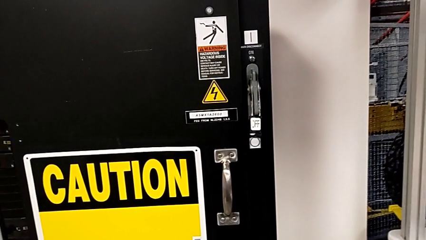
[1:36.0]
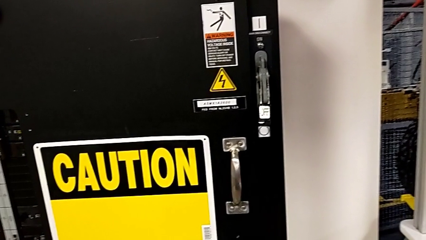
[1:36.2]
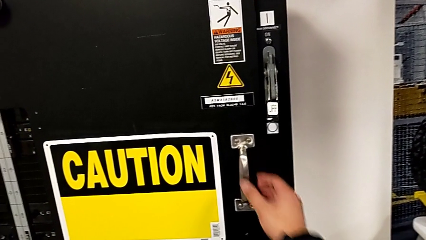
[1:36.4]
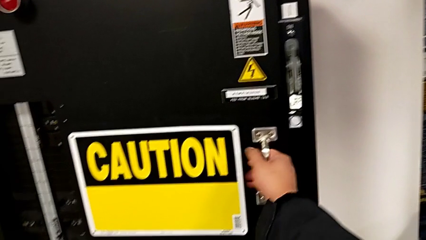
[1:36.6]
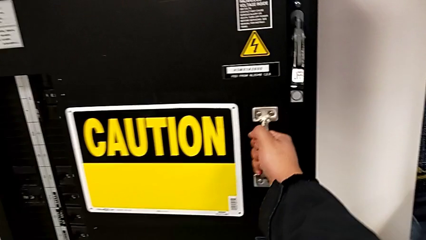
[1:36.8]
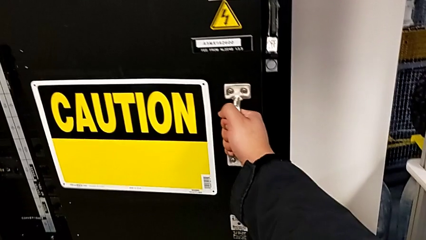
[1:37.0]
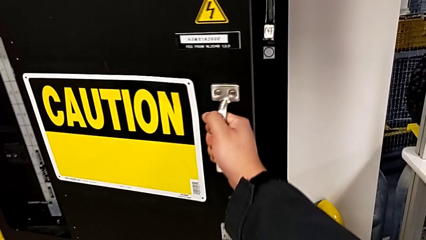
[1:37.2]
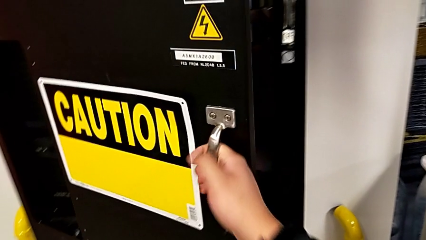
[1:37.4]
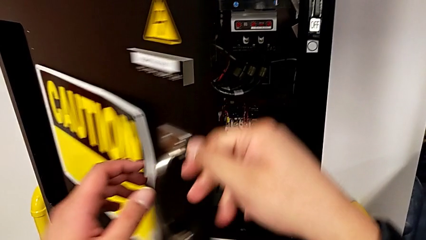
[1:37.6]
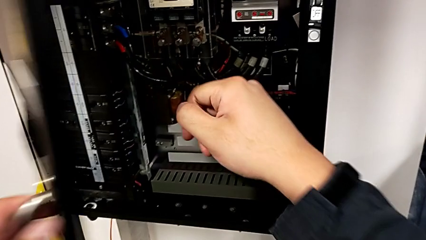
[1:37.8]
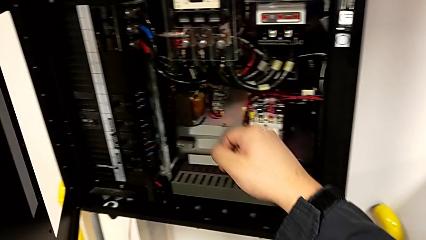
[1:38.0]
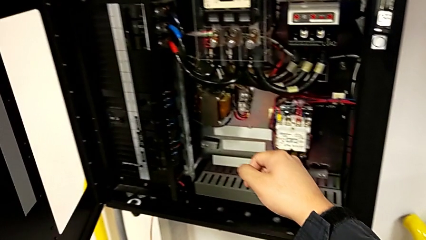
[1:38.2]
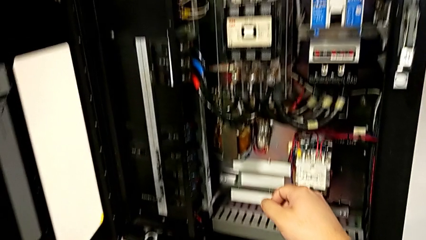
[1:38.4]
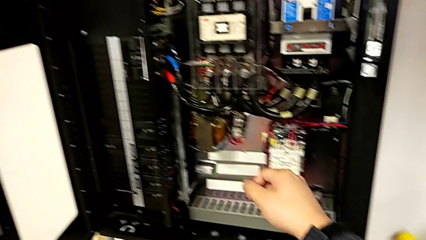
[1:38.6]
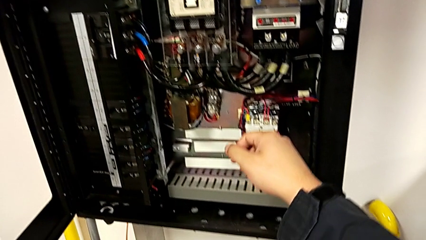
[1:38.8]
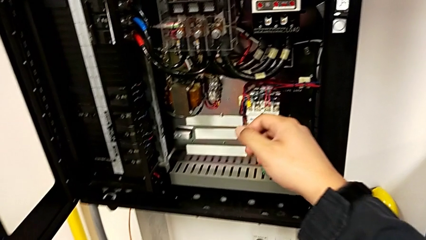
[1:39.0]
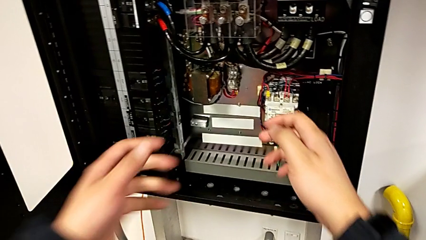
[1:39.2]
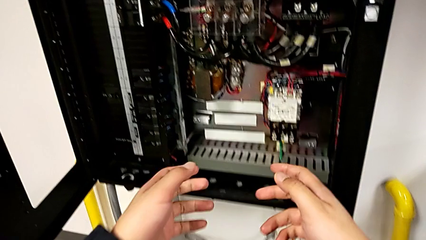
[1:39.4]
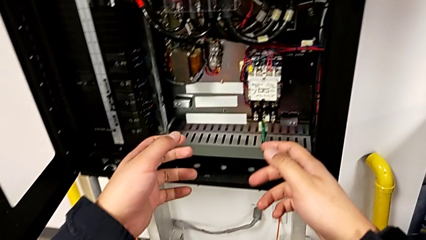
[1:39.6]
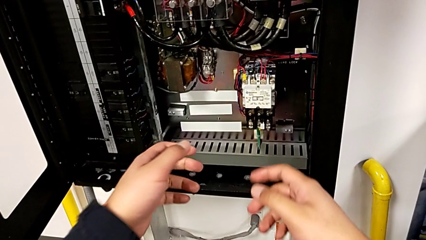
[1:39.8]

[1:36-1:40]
The camera wearer opens the circuit breaker. They open the front panel door.

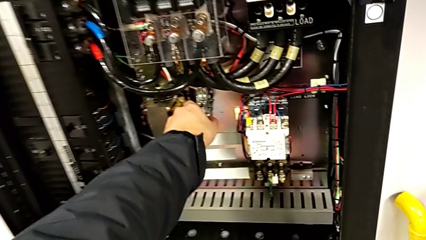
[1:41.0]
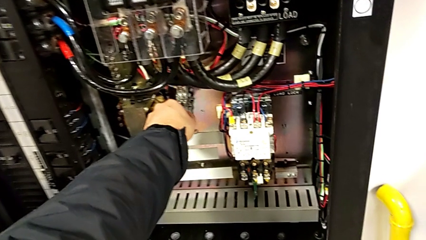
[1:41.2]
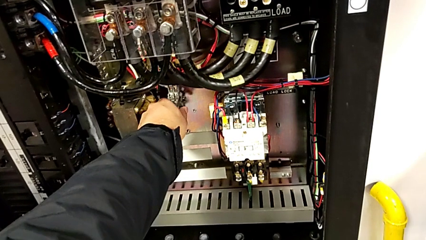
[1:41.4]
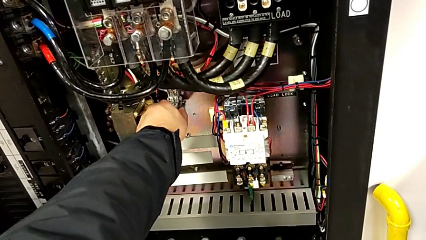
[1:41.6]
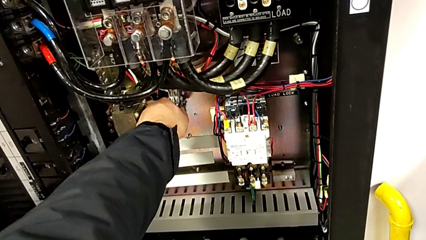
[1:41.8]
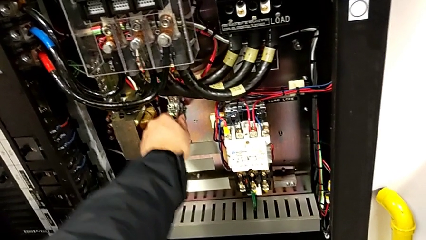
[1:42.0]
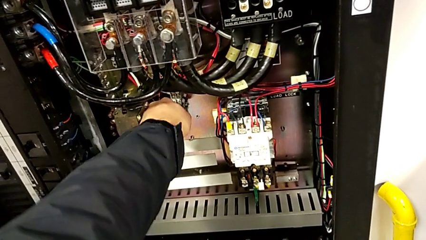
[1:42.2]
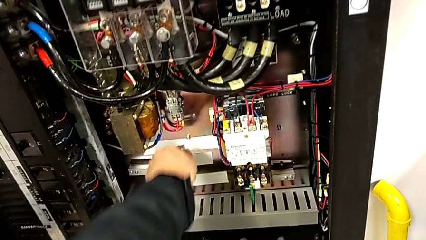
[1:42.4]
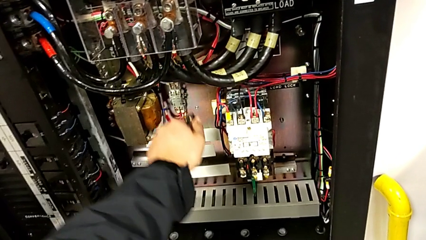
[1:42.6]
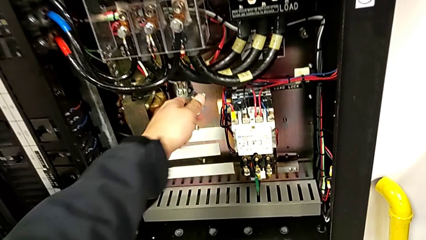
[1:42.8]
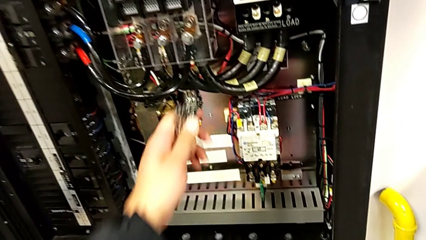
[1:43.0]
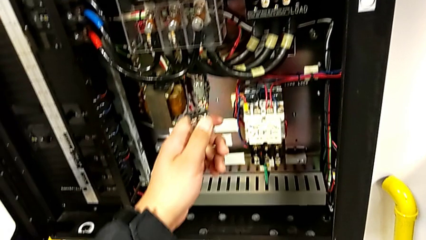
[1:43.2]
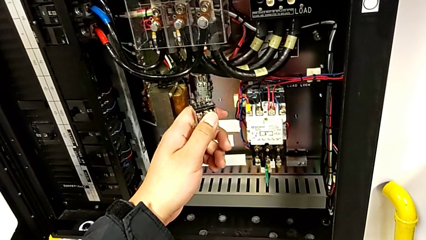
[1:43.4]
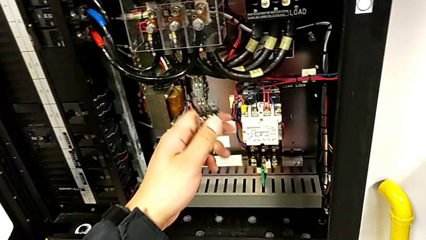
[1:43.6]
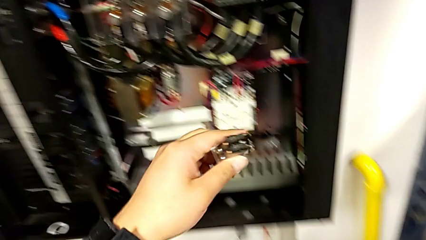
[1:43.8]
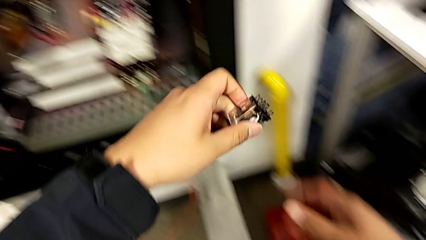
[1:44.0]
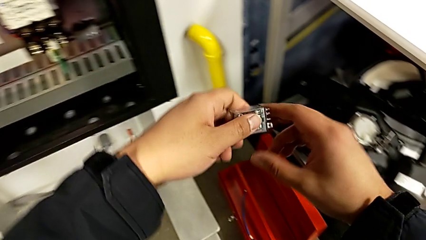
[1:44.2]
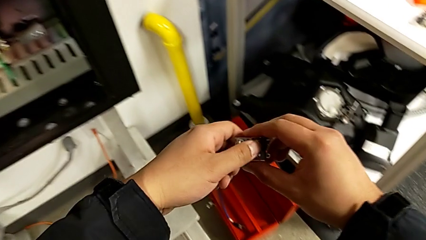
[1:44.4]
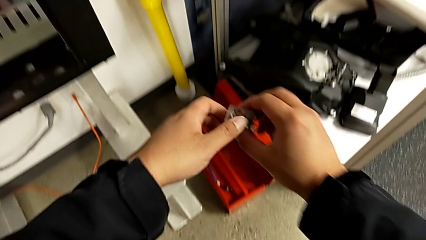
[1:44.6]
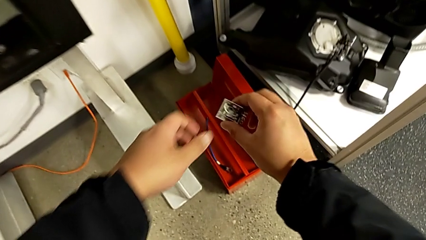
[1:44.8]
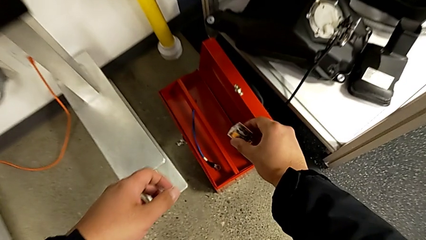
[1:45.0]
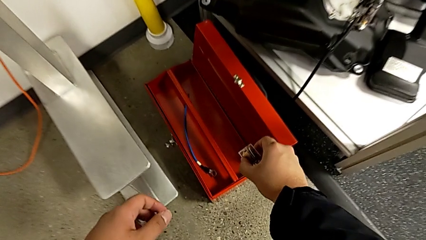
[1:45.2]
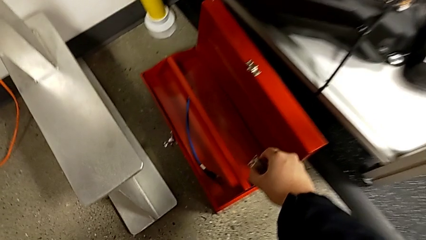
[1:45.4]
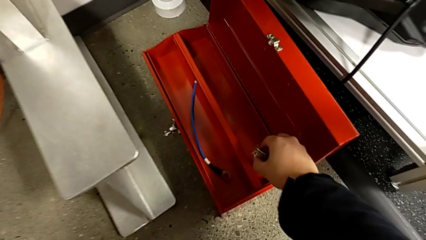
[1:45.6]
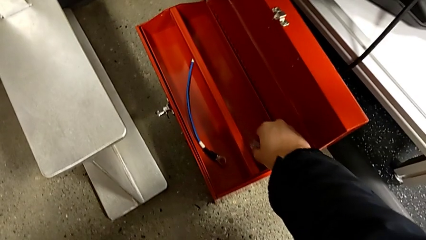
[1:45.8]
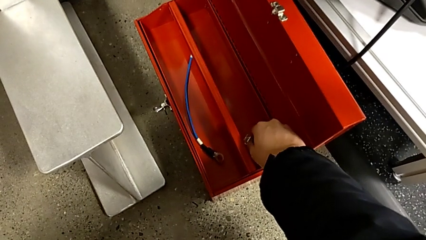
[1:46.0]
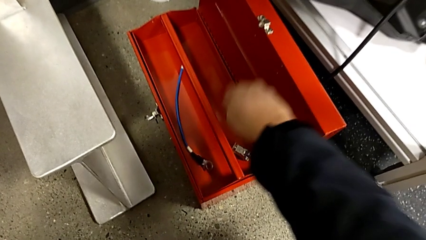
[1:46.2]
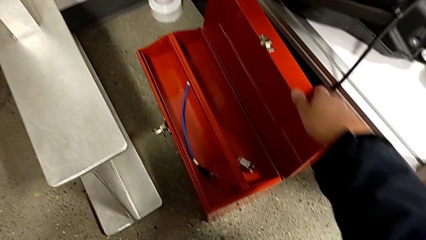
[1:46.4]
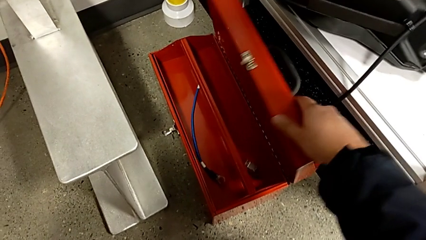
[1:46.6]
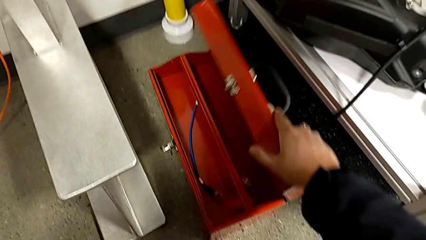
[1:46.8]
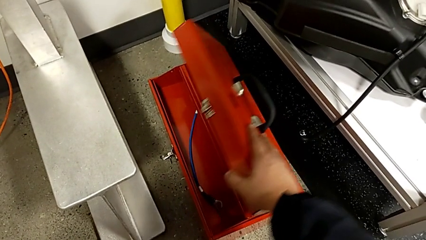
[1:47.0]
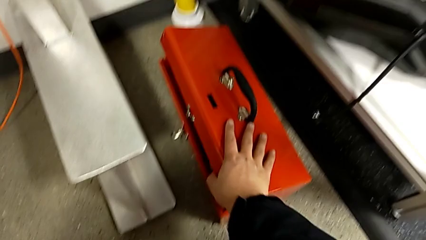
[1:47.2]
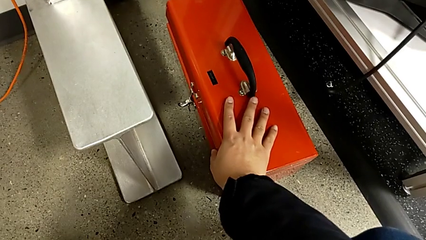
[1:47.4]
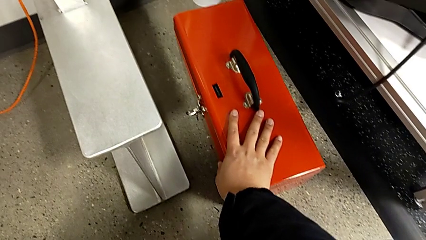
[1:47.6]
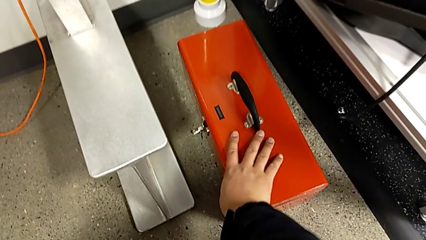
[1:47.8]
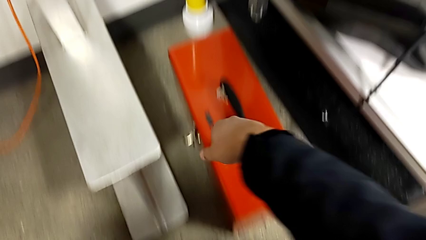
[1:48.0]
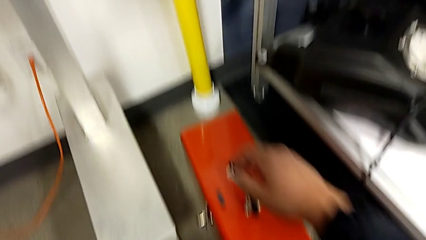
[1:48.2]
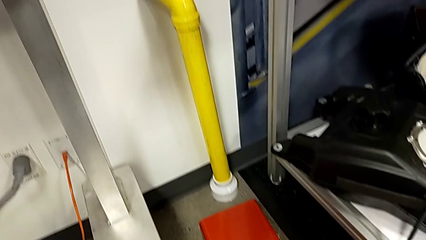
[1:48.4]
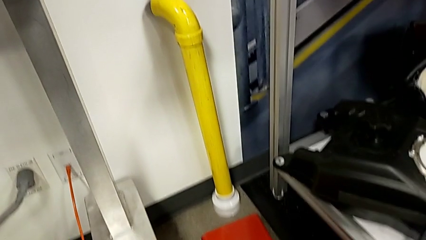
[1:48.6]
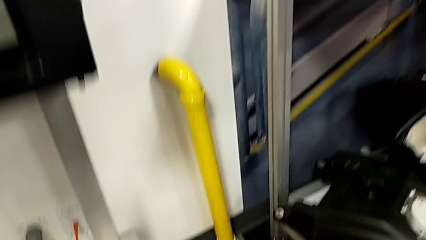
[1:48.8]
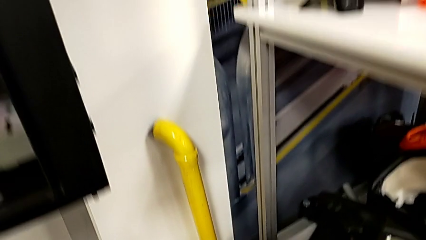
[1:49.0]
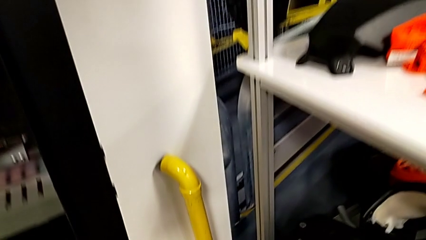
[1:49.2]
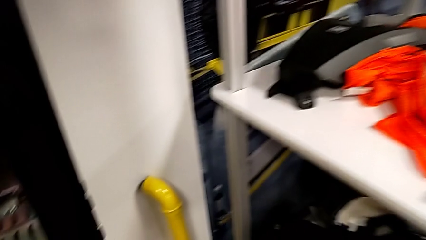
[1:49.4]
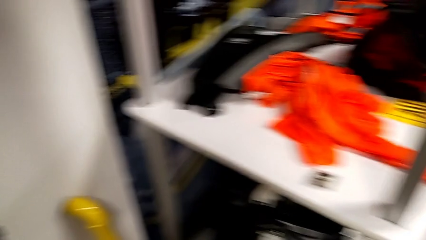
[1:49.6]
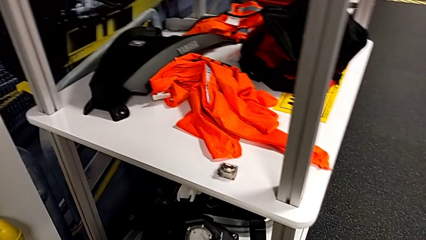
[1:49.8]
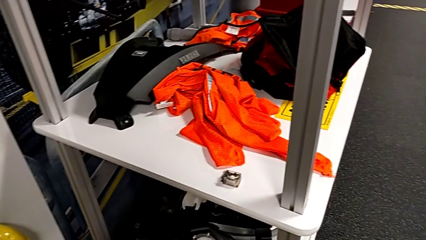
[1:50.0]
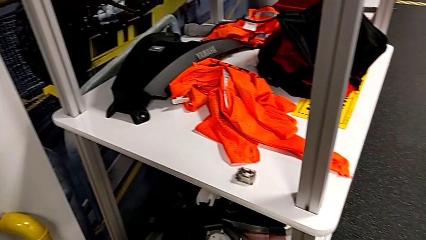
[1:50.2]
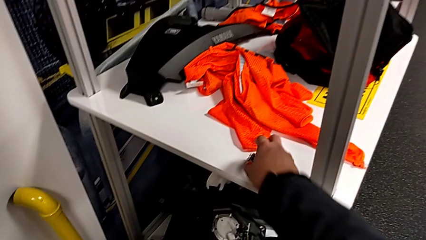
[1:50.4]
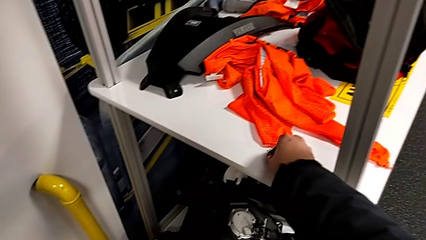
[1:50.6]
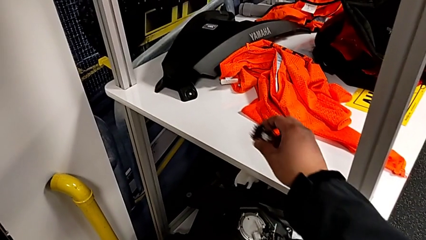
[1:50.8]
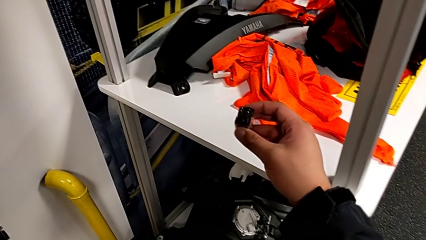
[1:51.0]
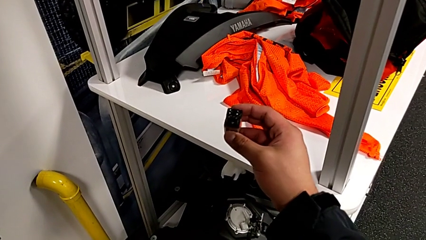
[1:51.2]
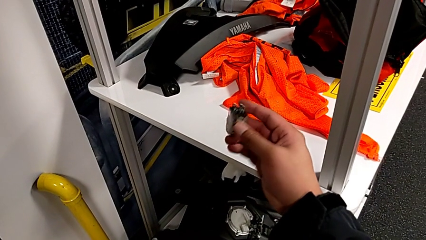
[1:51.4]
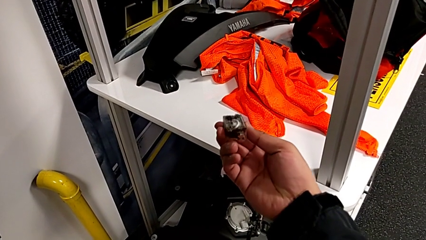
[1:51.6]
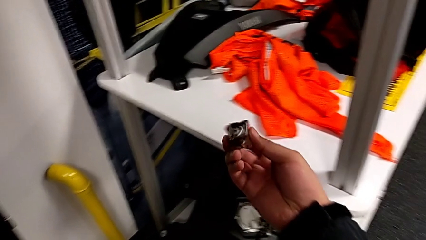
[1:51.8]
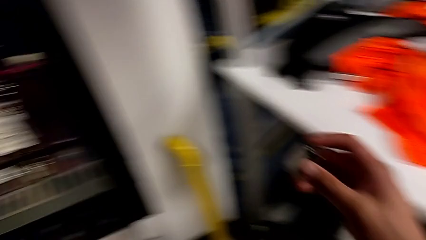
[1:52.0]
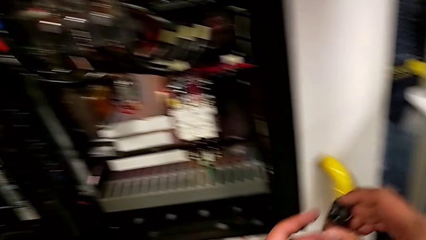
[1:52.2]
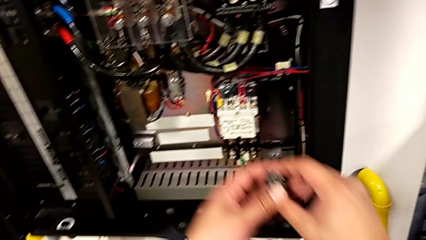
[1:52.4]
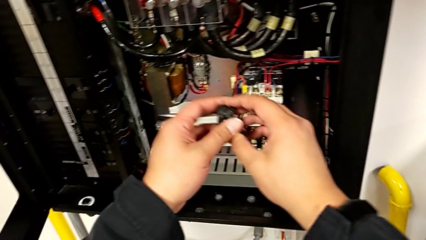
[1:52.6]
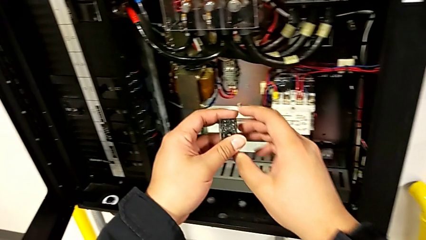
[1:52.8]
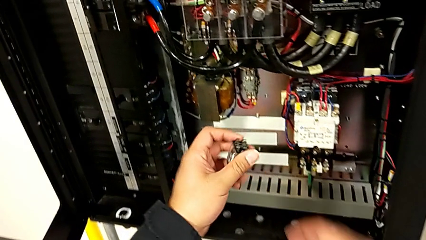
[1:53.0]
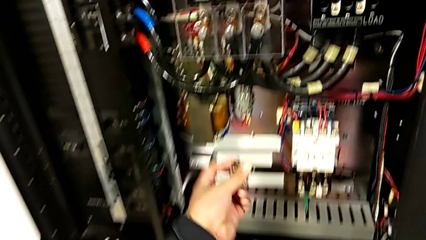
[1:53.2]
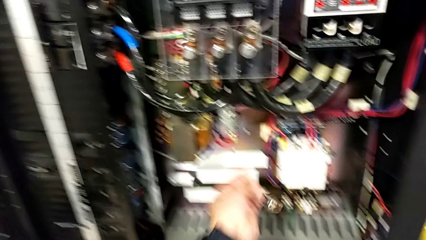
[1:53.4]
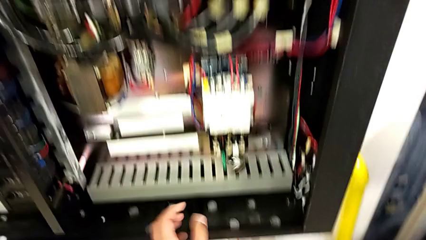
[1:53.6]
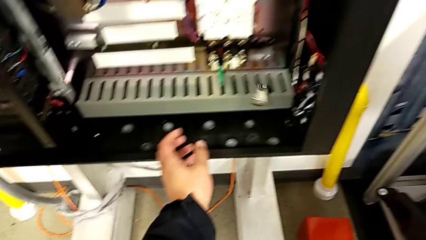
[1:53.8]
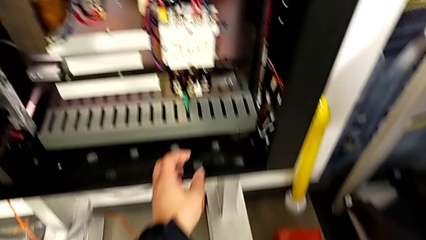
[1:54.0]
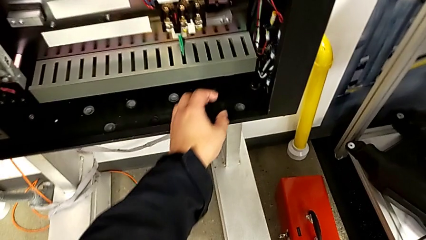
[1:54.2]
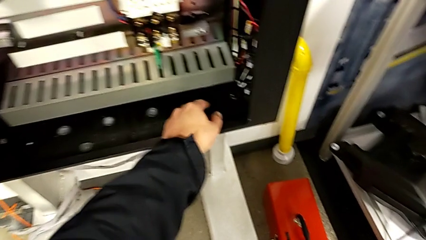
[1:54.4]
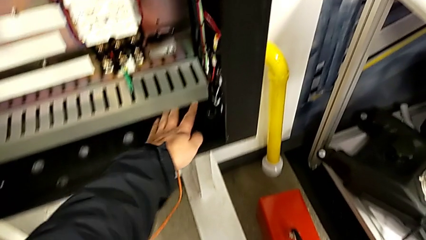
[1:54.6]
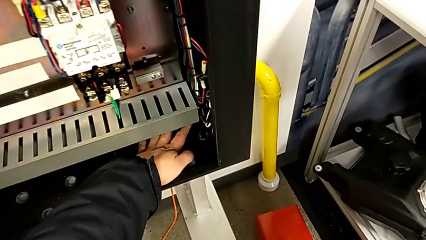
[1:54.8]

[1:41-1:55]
The camera wearer is changing the circuit breaker. They grab the circuit breaker, withdraw it, hold it, place it, close the toolbox, grab the circuit breaker, lift it and wrongly drop it.
